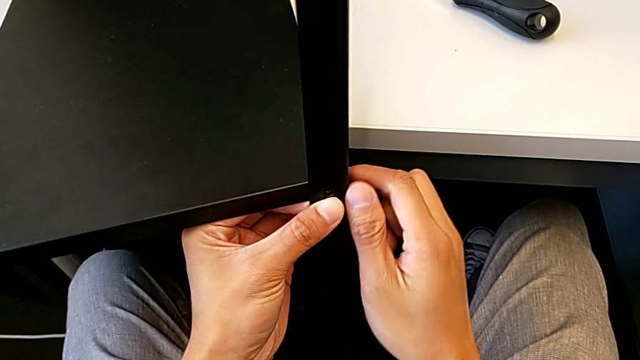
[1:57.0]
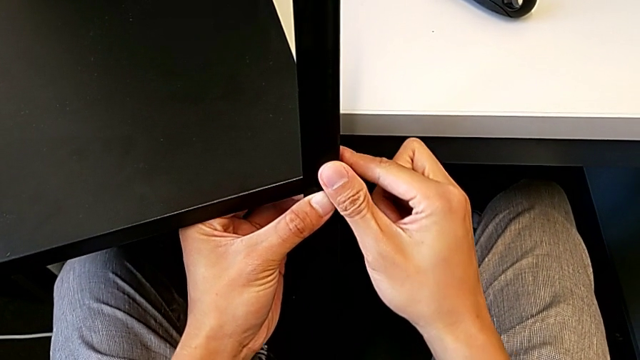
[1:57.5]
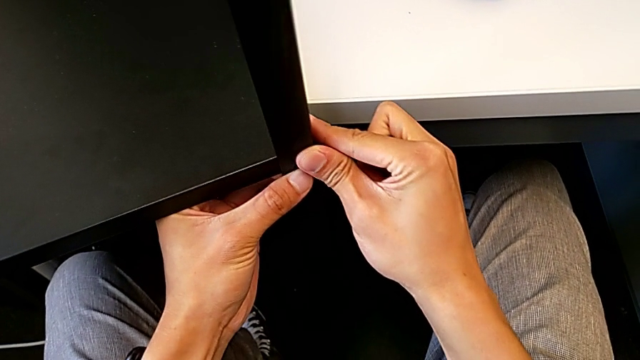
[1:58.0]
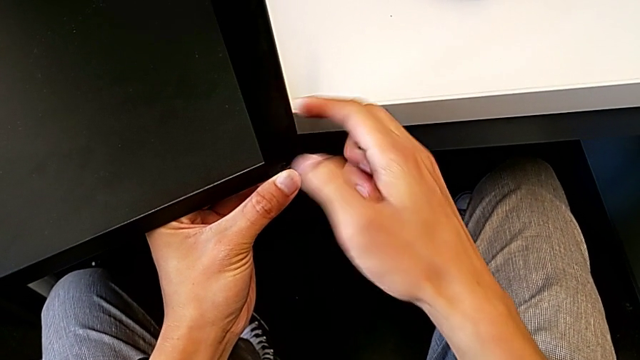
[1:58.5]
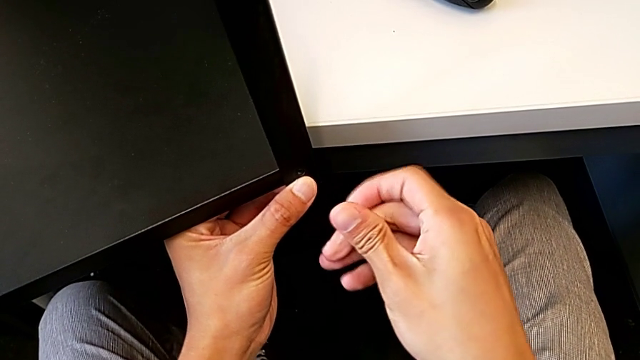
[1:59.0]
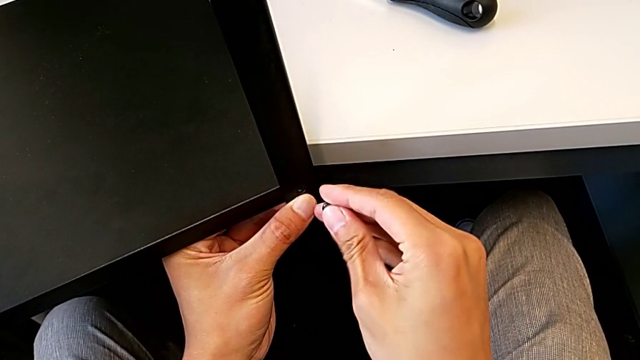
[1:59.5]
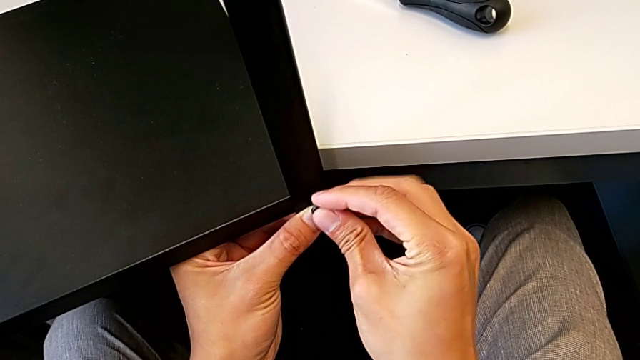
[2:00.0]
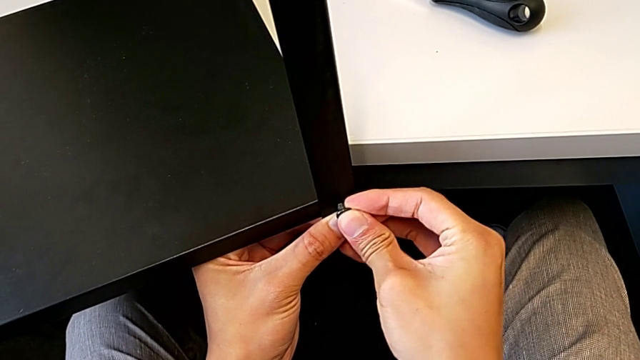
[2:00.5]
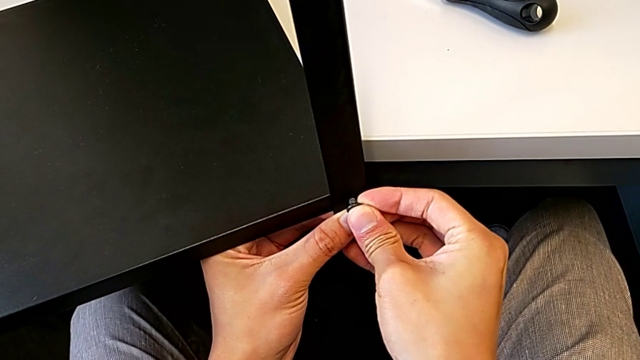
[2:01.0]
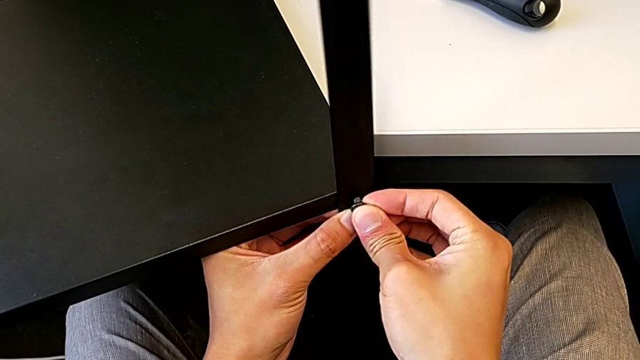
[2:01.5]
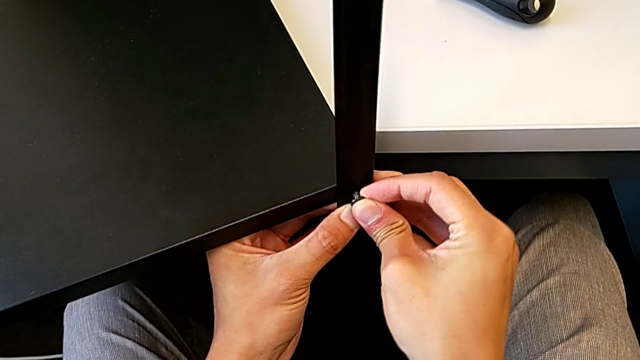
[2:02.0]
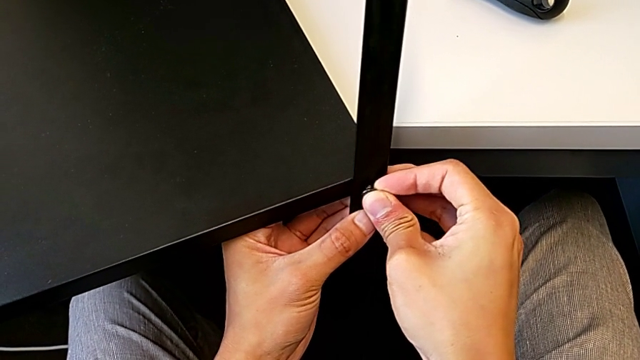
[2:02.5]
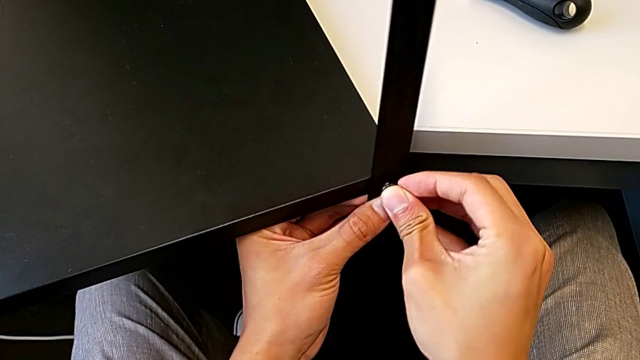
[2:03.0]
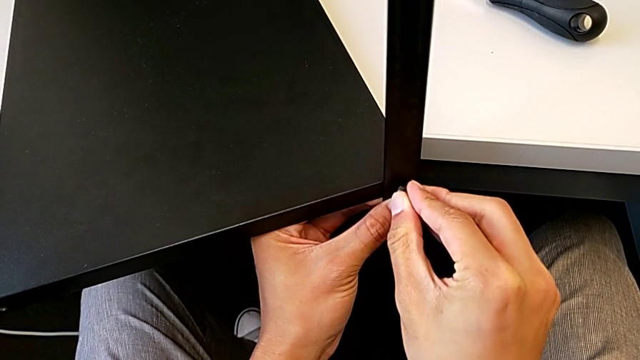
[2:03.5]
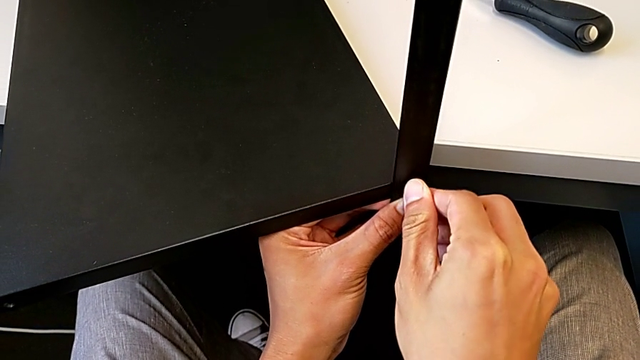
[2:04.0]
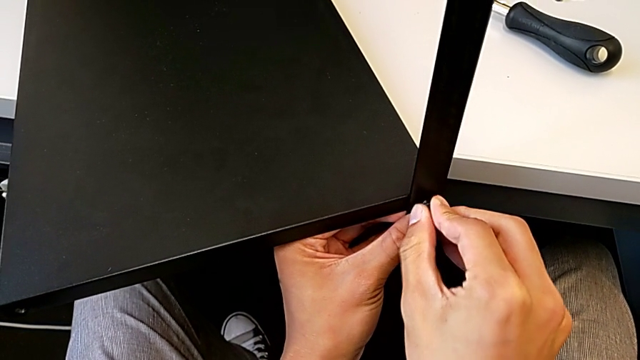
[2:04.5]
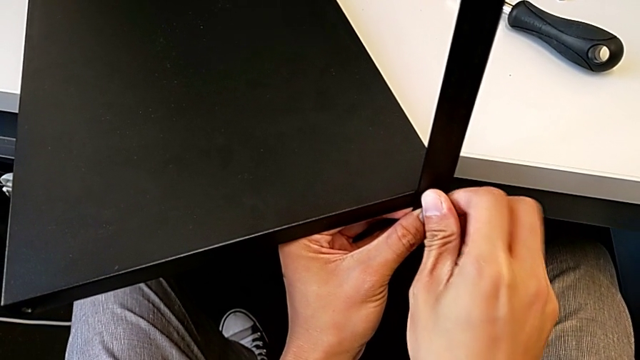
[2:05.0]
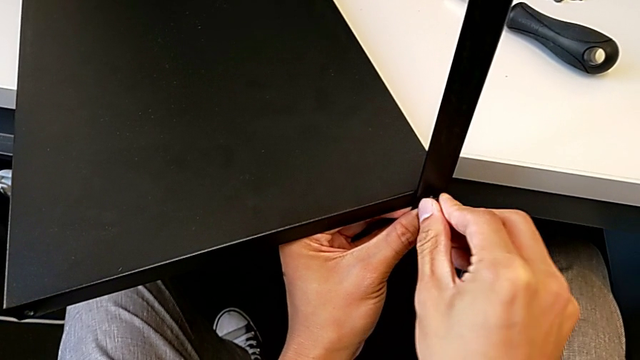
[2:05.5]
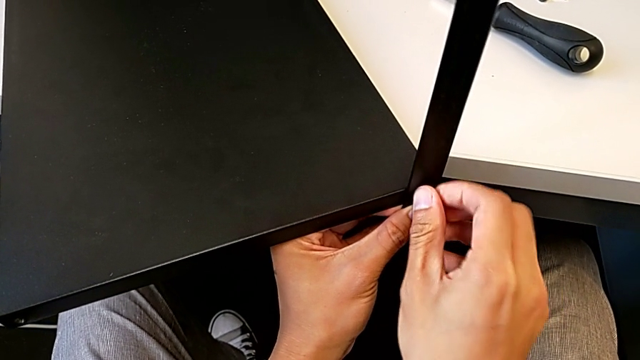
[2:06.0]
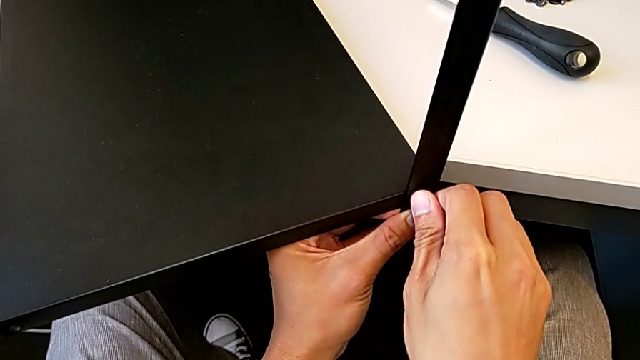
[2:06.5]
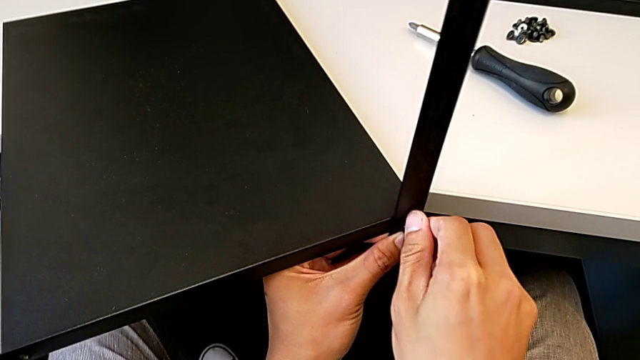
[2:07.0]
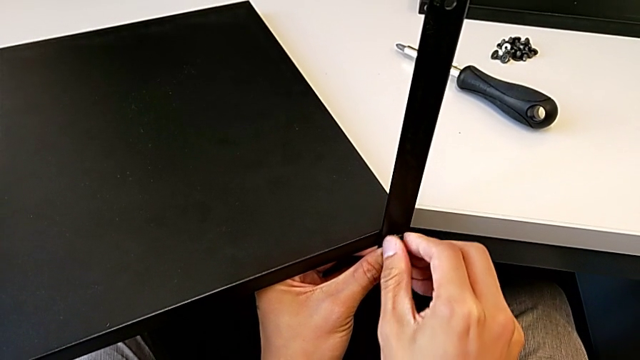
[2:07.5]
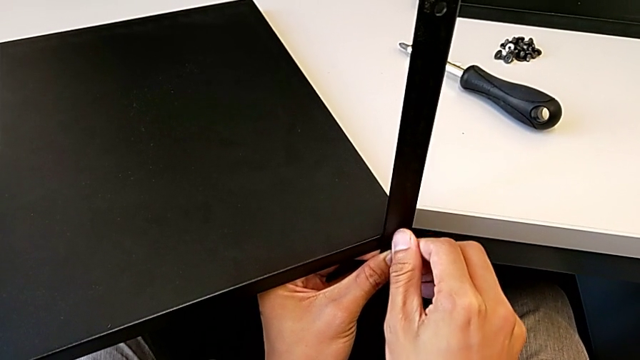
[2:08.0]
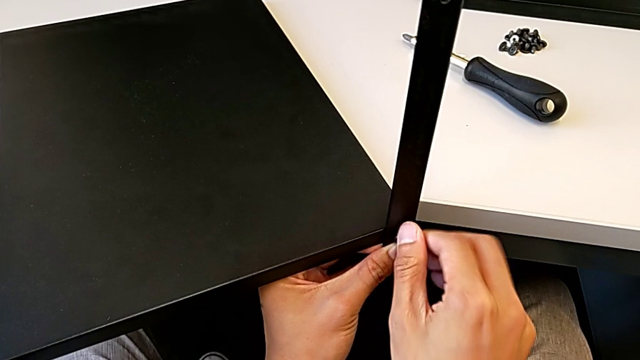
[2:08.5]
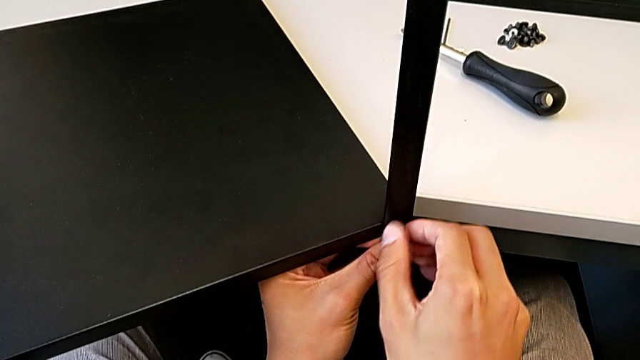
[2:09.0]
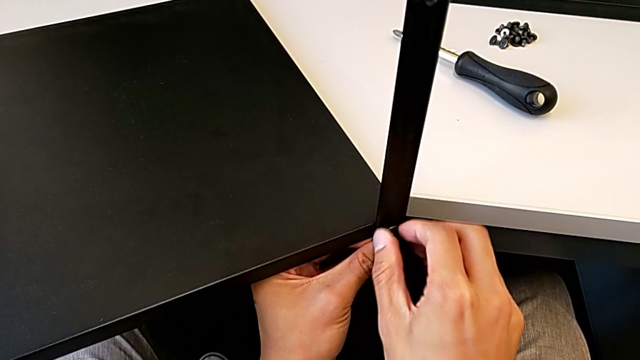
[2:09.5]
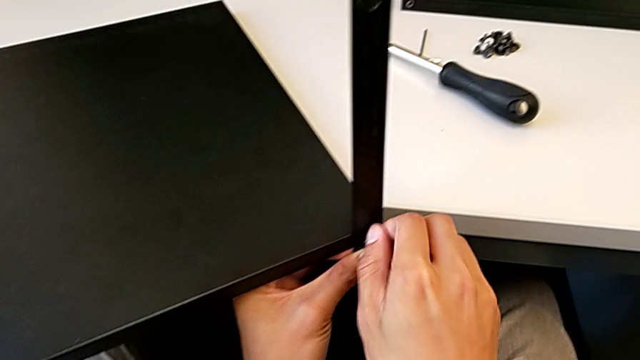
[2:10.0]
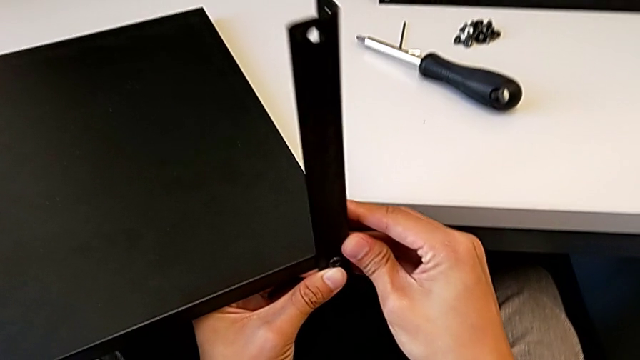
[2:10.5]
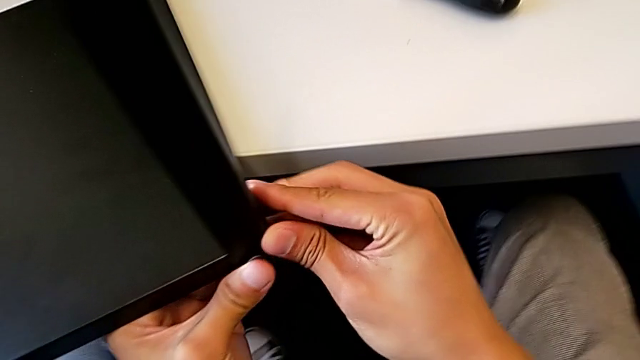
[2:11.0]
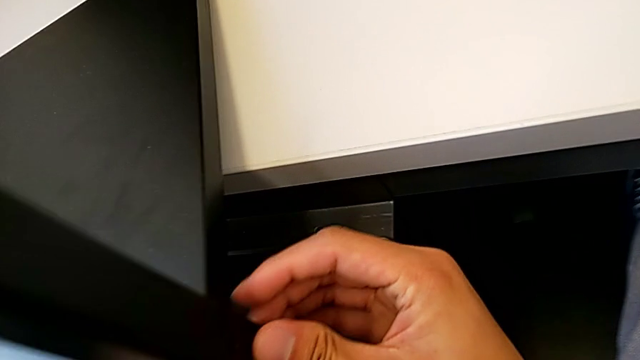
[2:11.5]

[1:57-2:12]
The camera wearer is assembling the first leg with the shelf of the table. They begin to assemble the hex socket head.

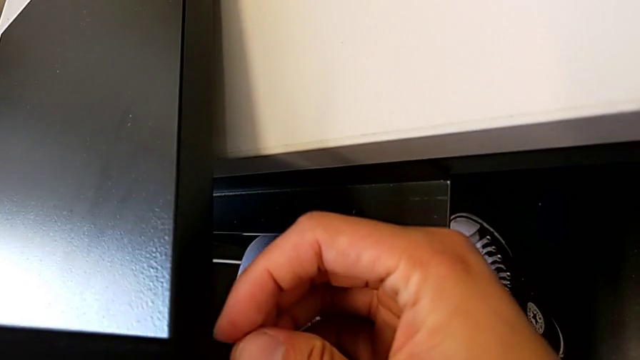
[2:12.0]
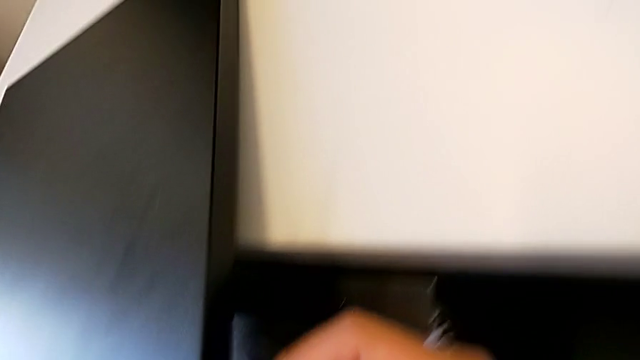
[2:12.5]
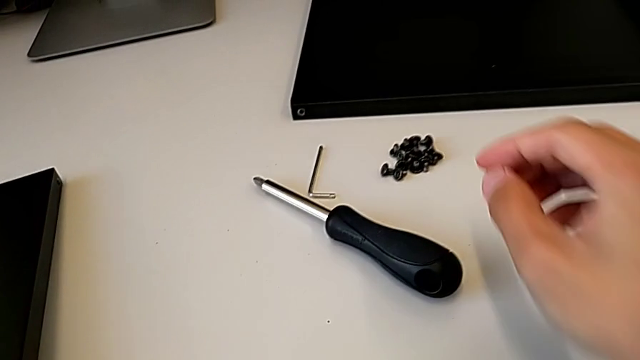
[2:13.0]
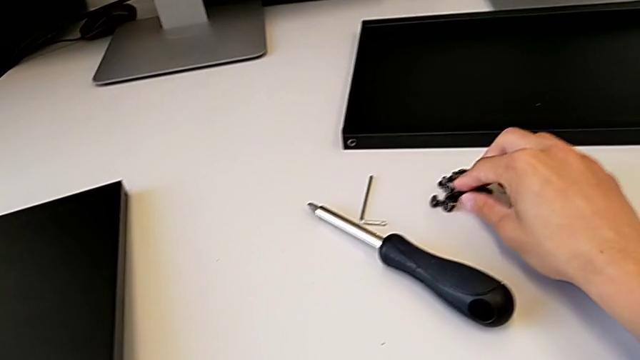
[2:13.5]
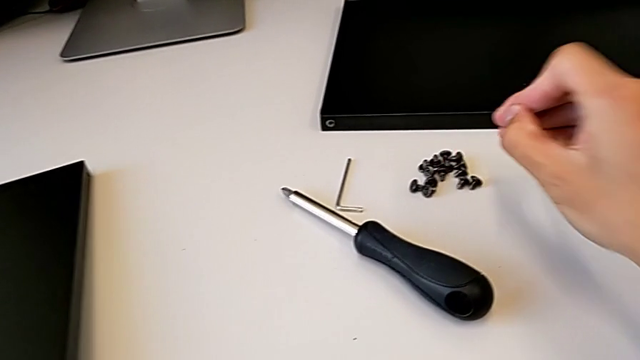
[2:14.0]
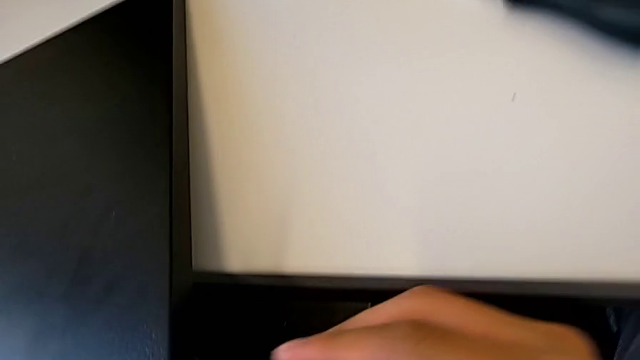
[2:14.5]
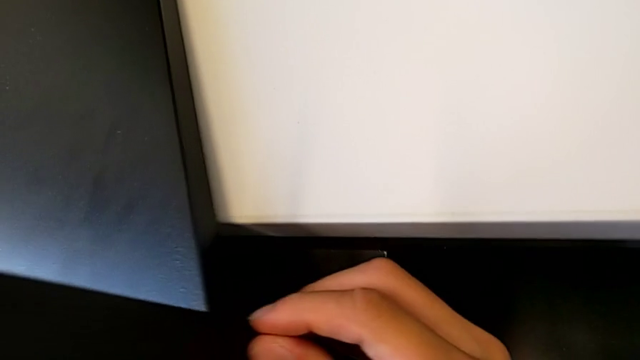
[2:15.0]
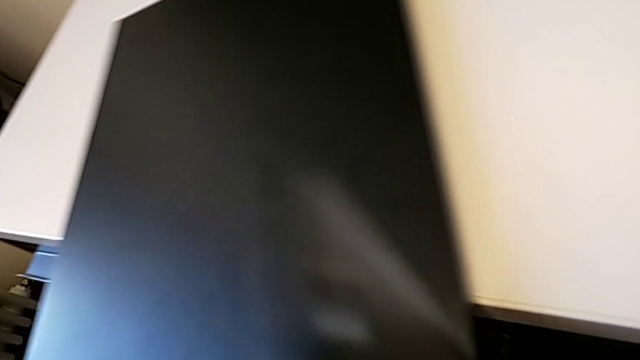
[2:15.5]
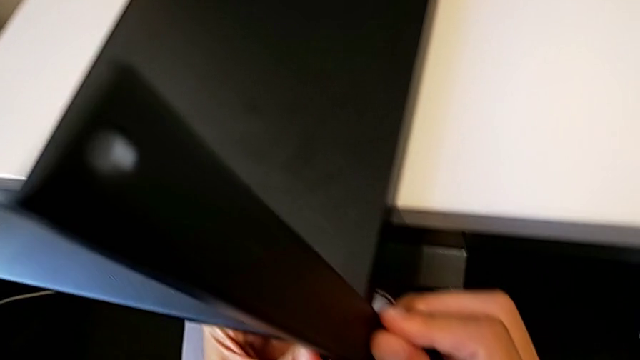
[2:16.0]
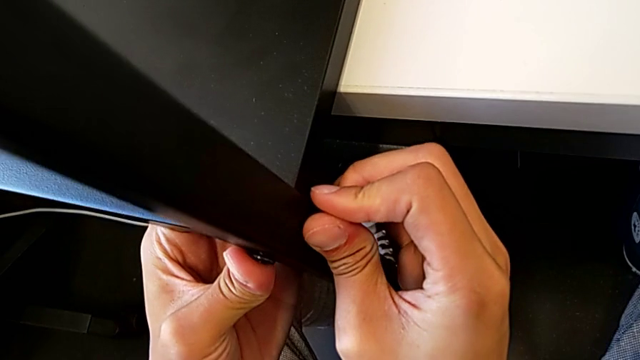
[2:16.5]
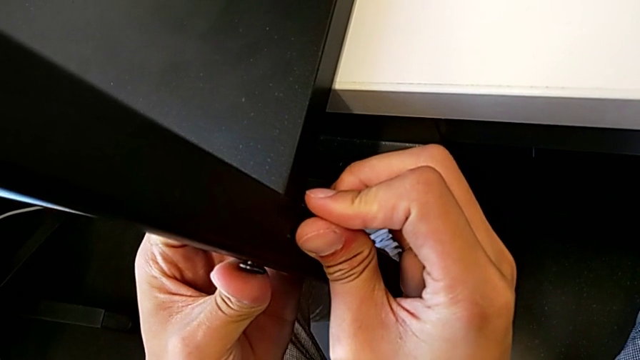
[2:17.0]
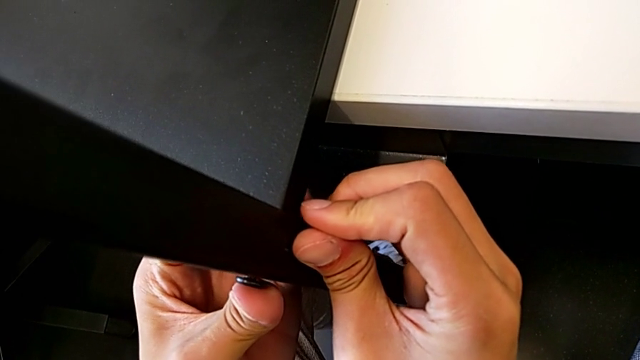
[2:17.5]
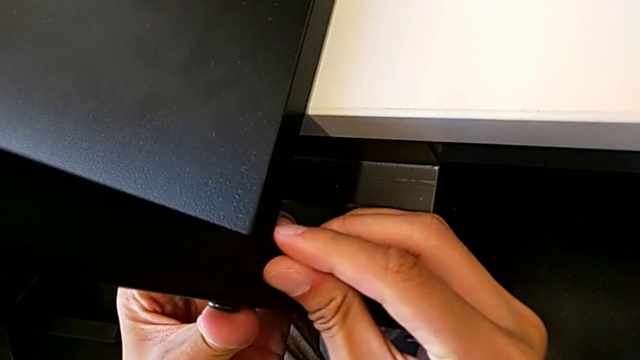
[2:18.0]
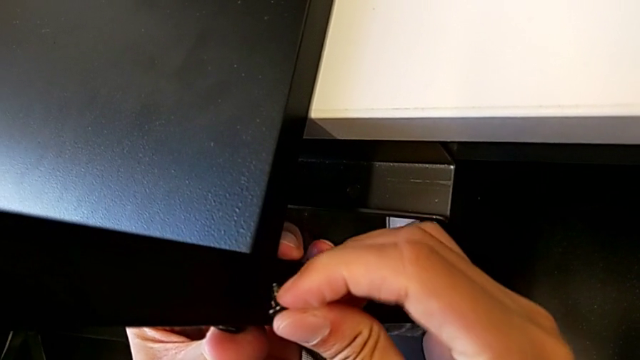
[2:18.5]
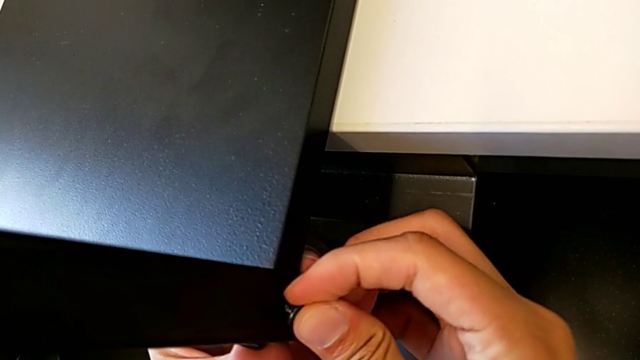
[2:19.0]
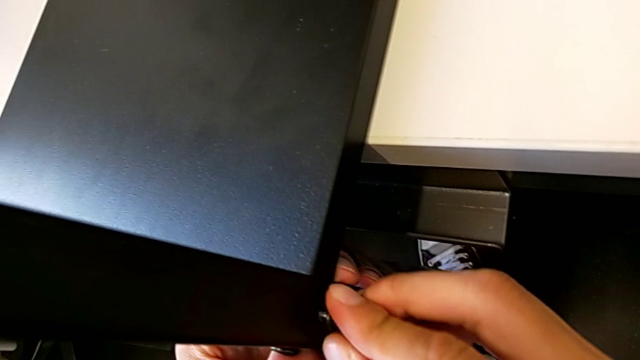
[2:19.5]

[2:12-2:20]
The camera wearer is assembling the first leg with the shelf of the table. They approach the hex socket head and begin to place it.
